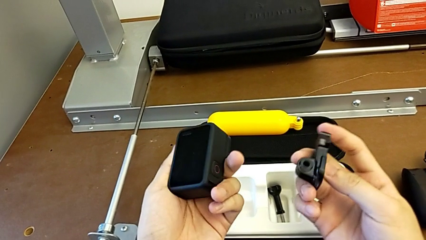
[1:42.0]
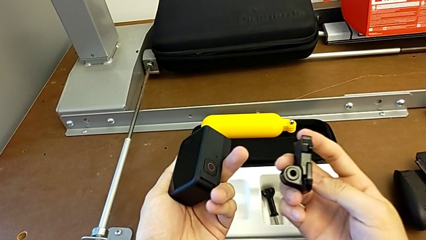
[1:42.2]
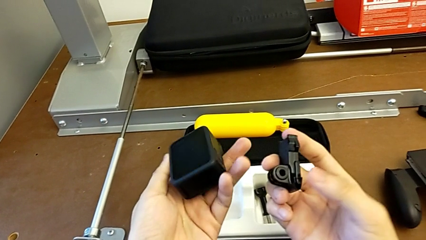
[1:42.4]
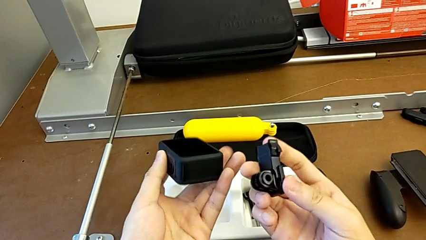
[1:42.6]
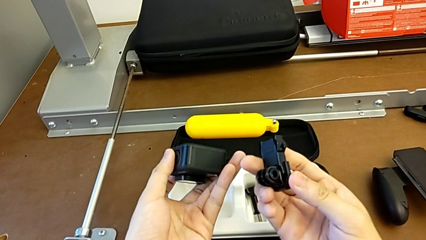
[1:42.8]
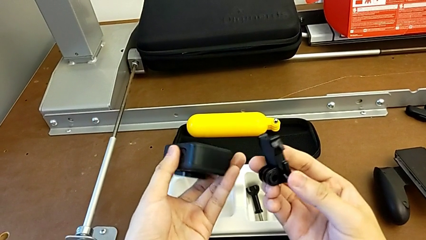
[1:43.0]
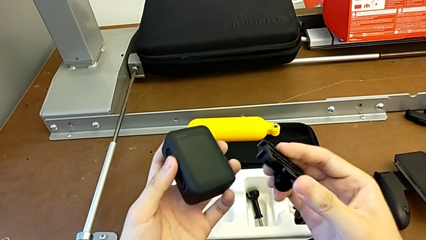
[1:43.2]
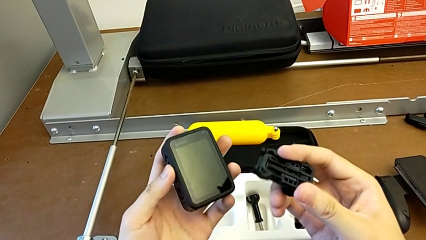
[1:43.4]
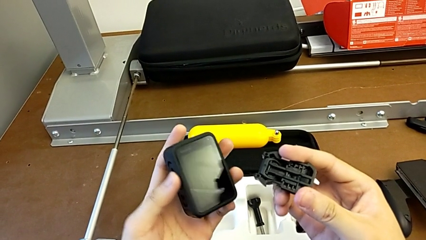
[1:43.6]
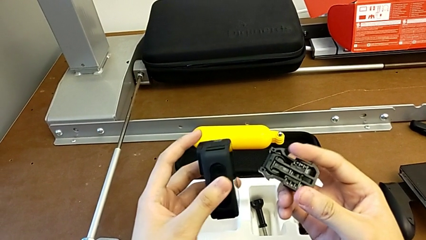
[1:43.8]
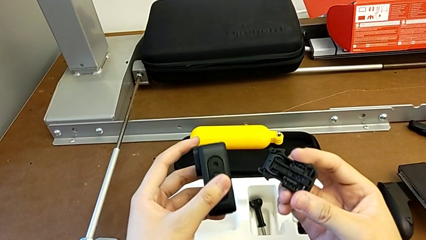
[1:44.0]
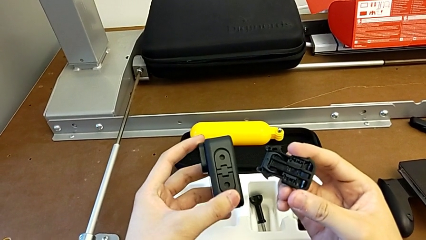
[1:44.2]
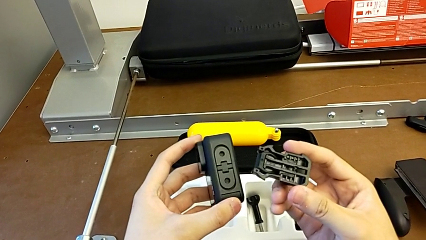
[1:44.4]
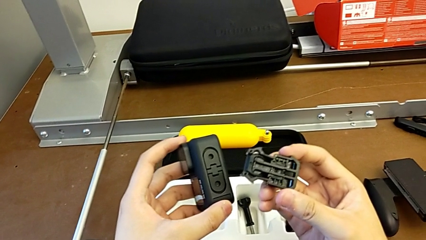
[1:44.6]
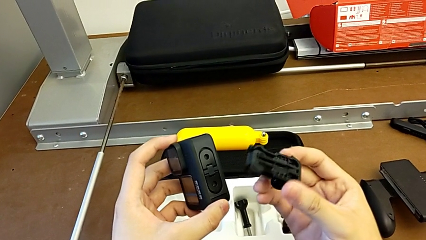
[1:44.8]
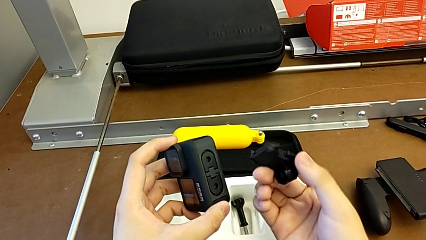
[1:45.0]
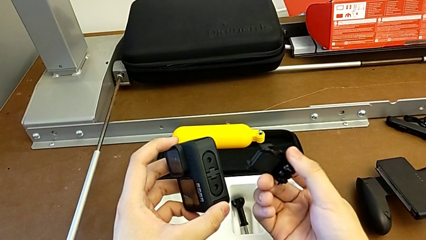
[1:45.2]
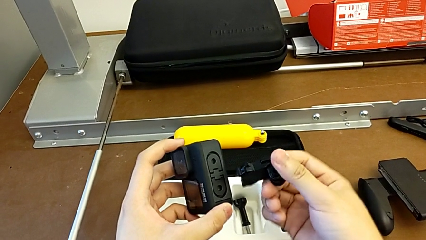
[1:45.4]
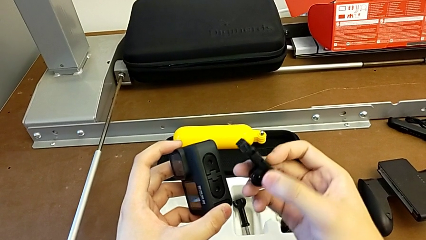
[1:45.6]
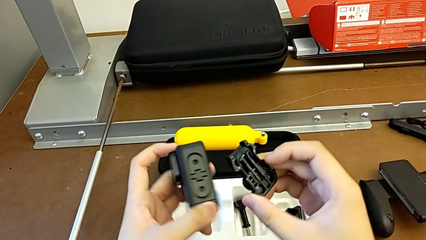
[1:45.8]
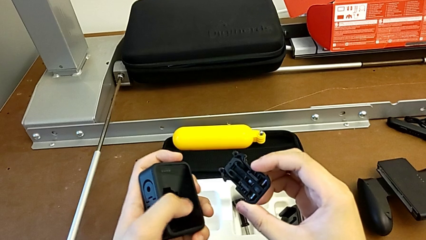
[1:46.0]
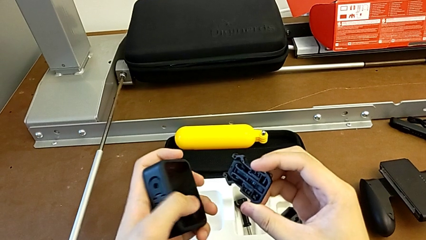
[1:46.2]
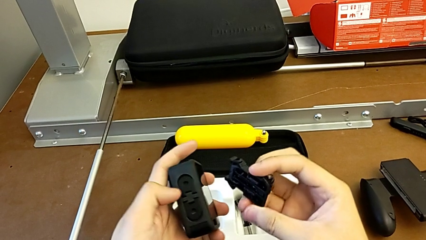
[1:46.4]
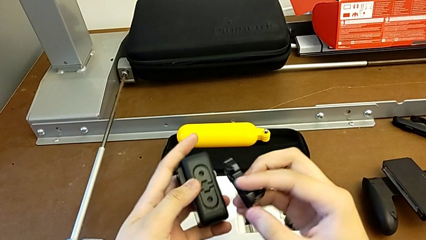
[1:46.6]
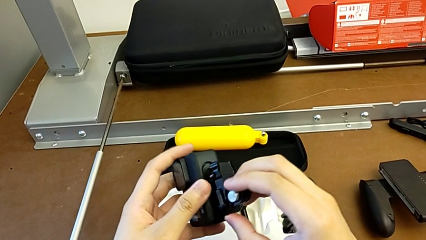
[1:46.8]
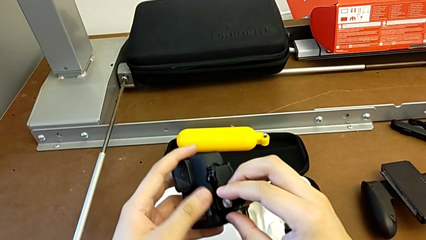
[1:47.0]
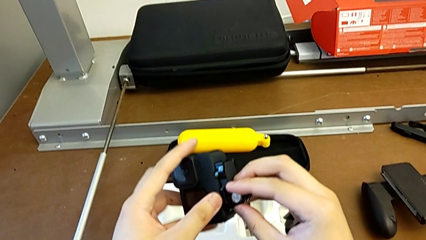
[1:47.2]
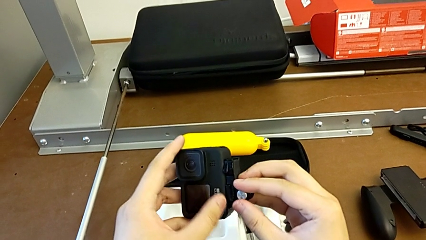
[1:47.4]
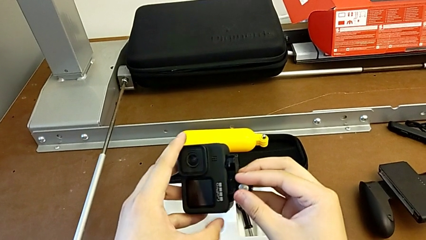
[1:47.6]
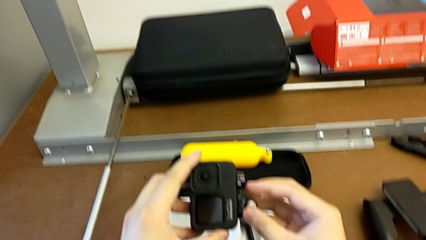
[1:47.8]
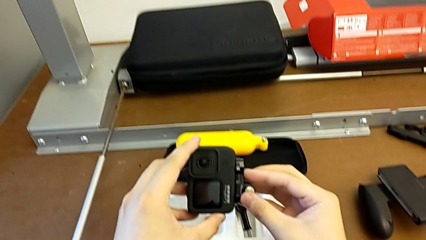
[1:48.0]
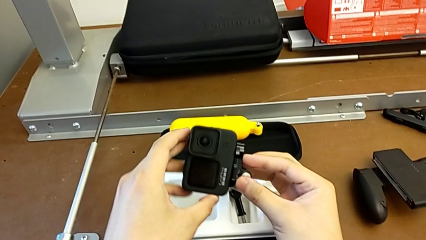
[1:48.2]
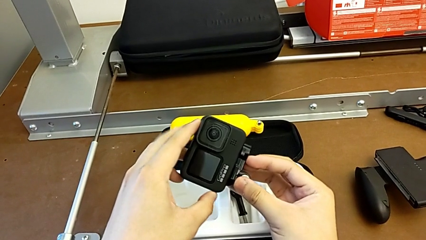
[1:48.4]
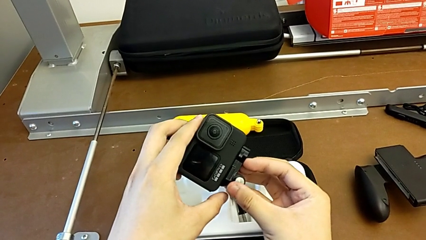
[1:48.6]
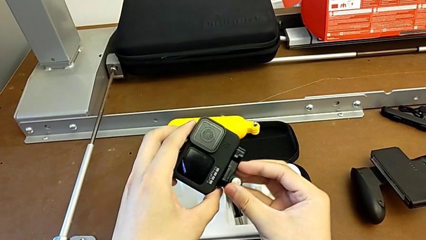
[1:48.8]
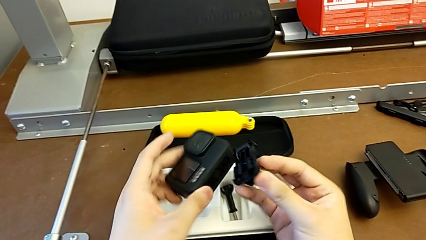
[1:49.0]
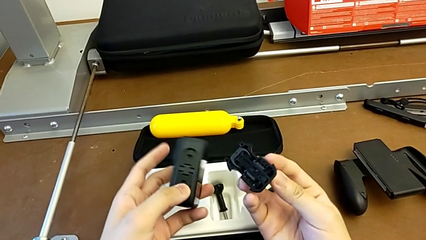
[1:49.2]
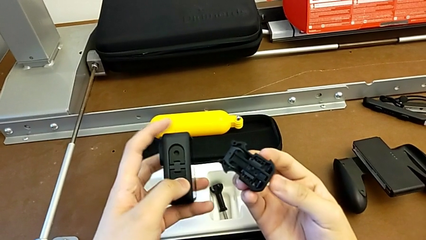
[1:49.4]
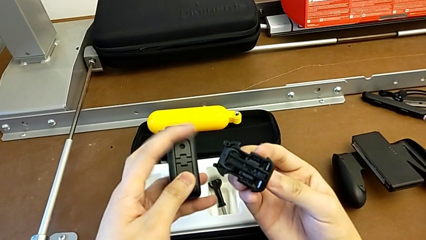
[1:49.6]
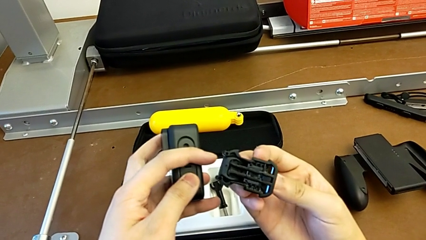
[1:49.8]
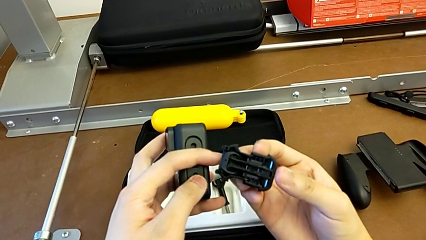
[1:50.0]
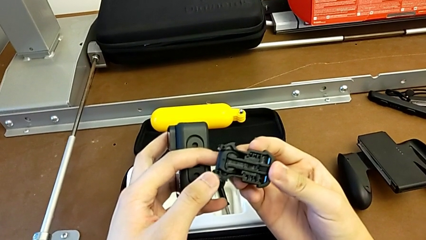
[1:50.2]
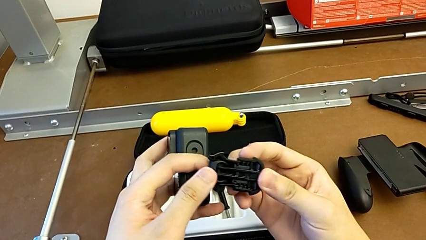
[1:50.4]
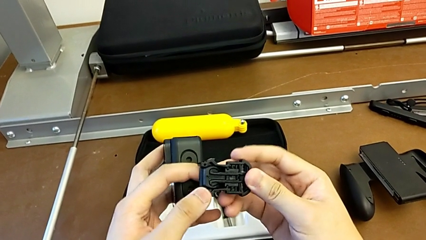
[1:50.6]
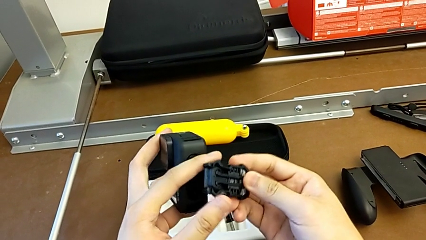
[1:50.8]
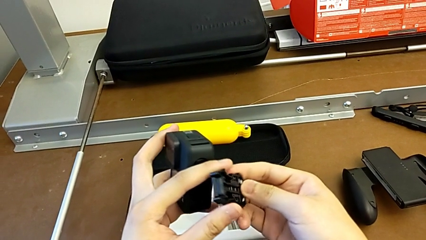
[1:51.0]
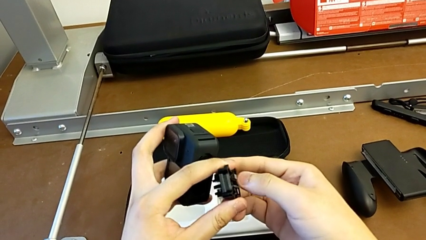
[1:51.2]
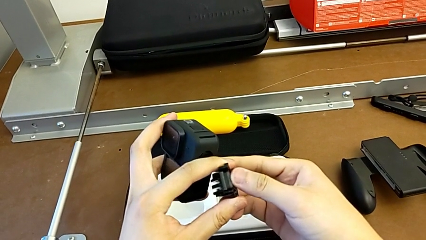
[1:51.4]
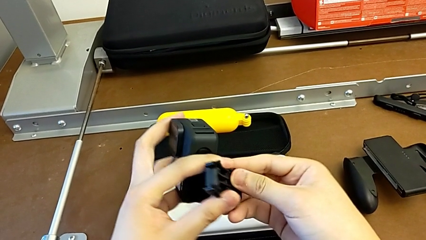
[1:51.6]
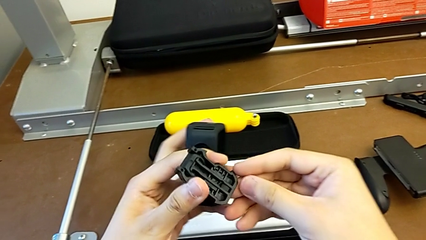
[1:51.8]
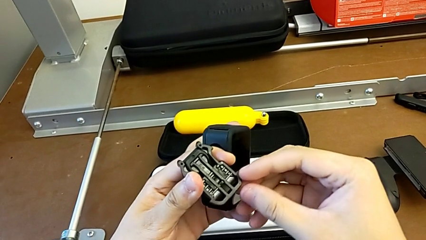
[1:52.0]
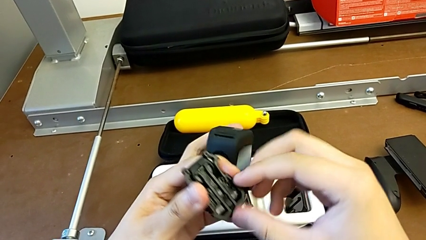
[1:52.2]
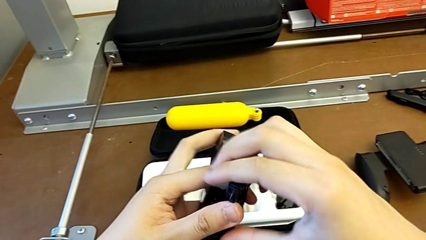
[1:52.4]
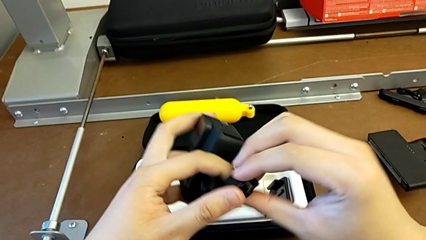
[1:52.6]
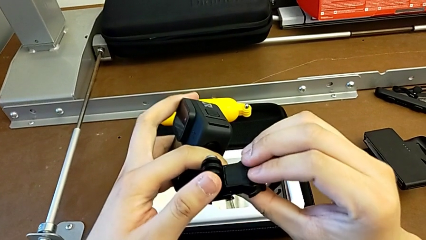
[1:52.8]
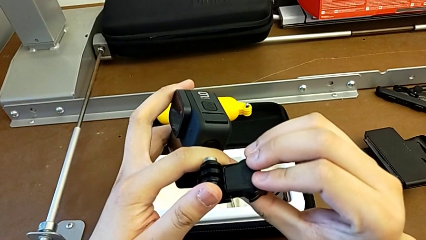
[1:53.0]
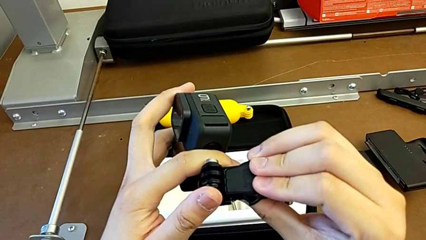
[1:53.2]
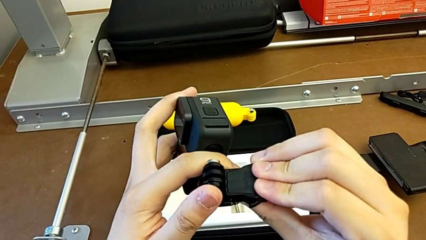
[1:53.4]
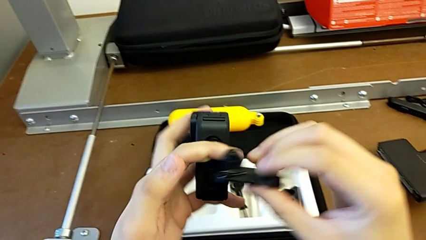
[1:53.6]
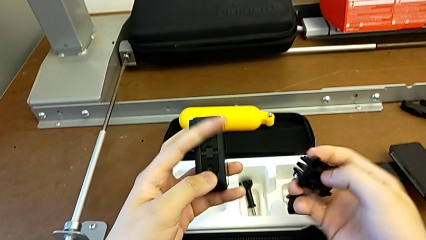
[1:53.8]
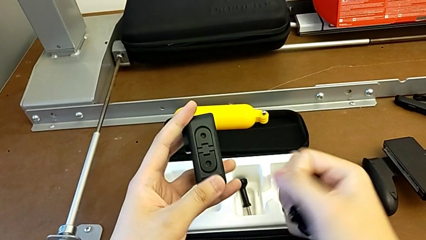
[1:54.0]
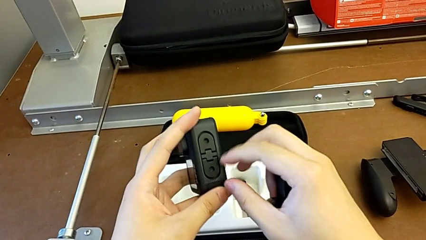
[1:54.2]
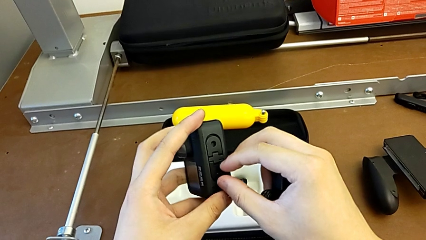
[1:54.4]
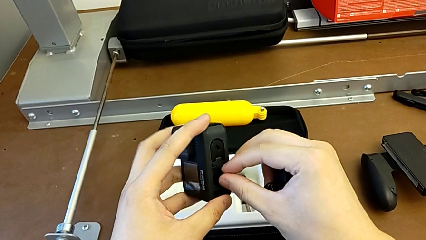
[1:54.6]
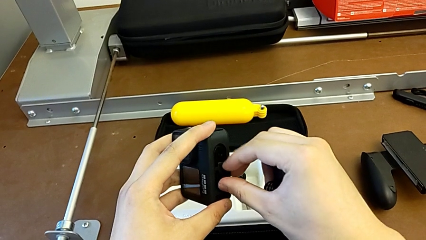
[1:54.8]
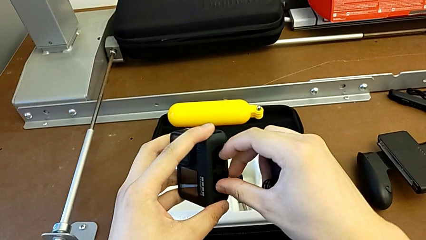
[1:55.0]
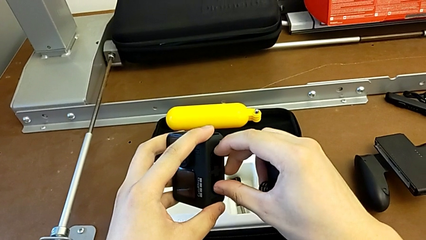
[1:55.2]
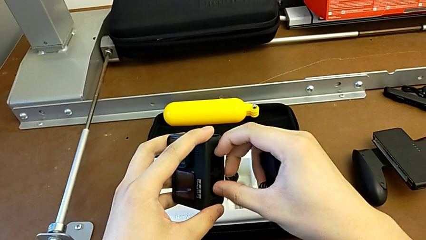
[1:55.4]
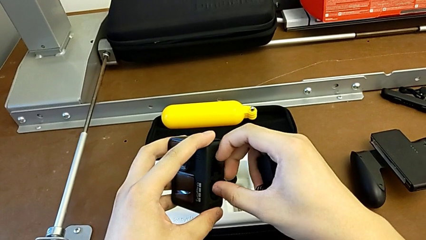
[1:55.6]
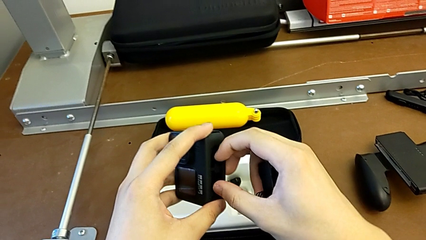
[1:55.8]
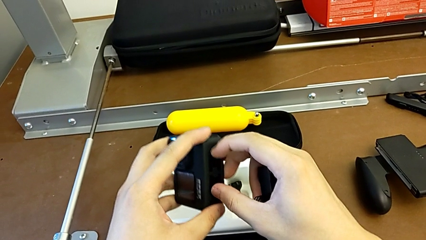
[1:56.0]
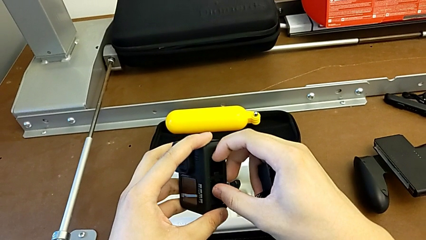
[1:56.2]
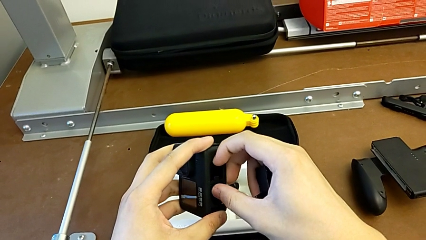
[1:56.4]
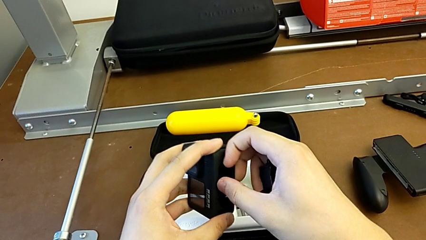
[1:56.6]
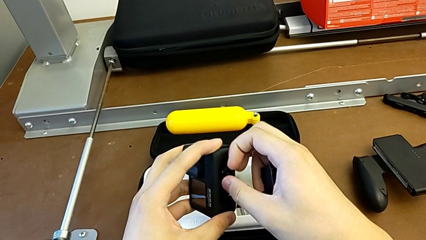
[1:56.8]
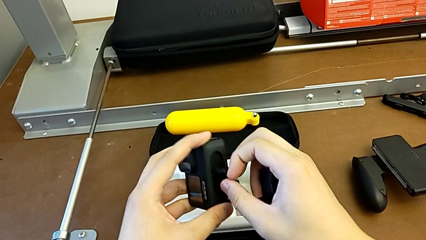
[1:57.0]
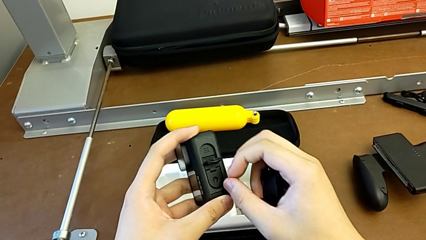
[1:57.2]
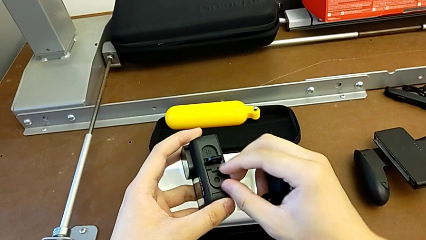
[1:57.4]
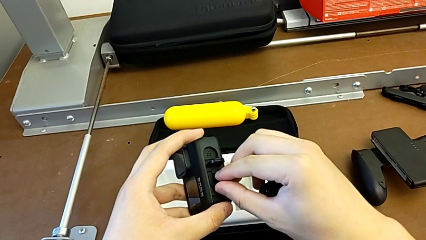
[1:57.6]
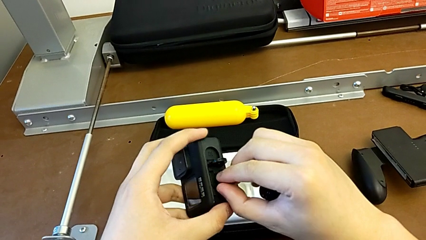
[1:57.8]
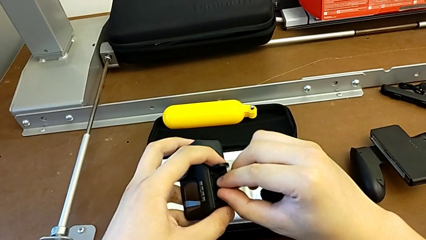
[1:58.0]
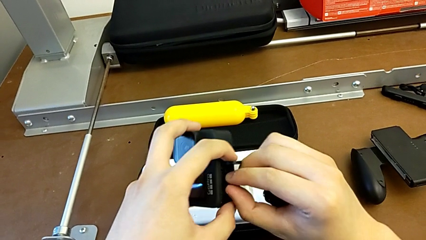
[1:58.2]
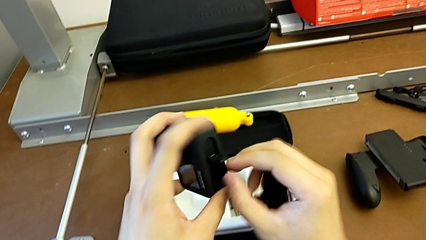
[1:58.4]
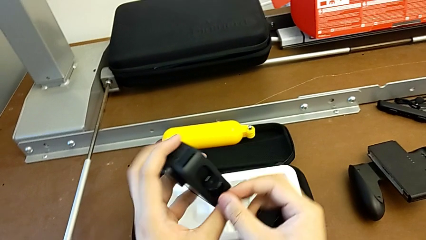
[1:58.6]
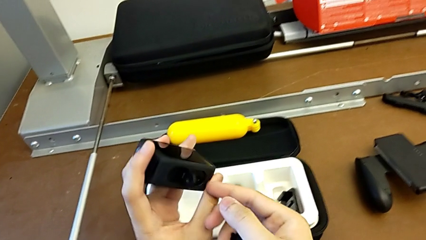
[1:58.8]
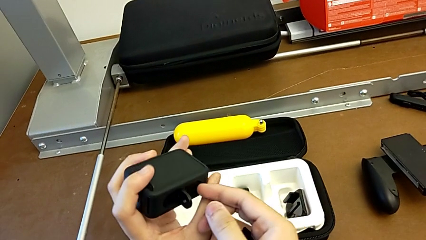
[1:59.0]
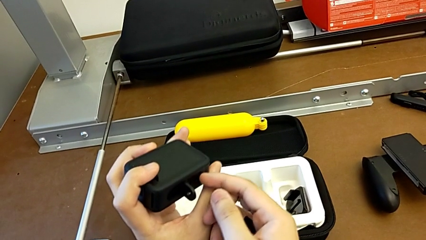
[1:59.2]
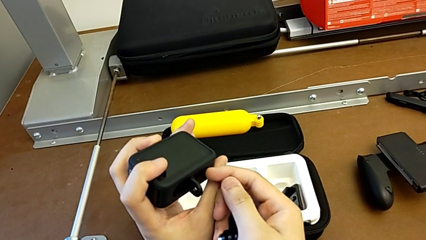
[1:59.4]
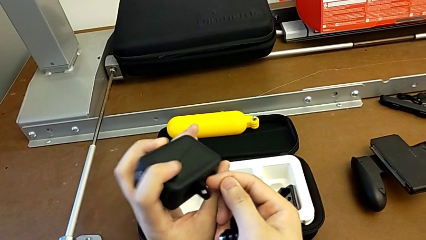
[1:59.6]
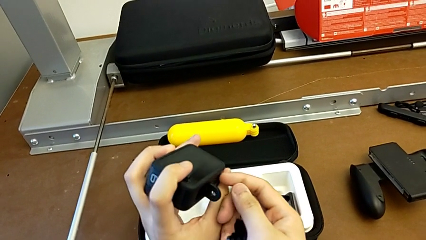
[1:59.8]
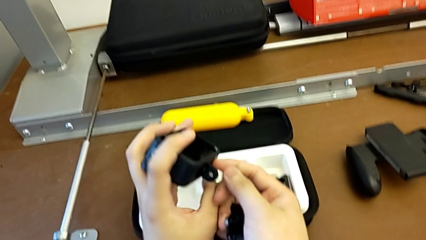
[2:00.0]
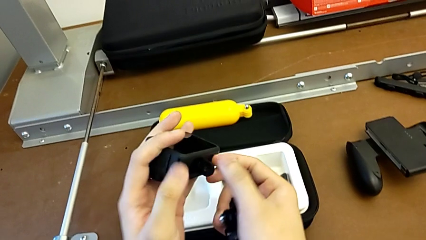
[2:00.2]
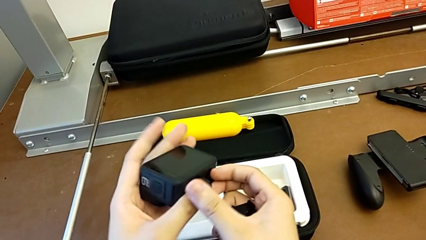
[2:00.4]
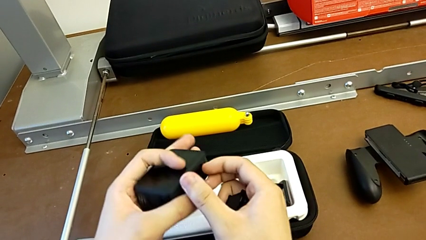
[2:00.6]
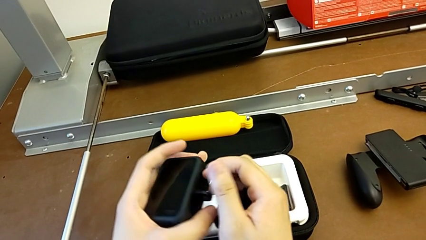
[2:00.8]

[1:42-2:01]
The camera wearer is mounting the strap to the GoPro. They inspect the strap, inspect the GoPro, withdraw the strap, rotate the mounting peg, grab it and begin to open it.
